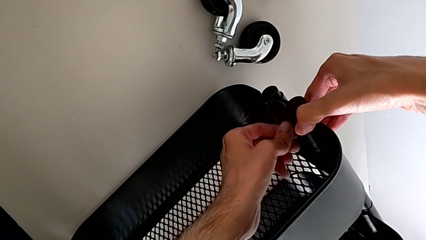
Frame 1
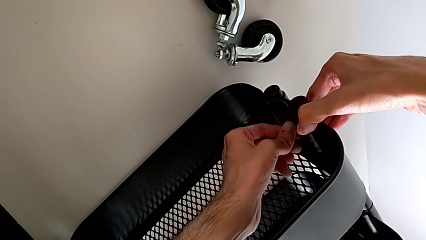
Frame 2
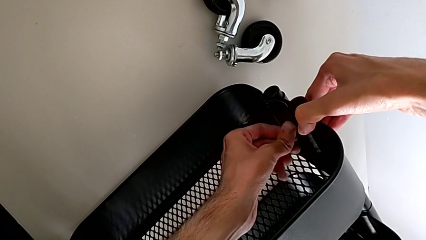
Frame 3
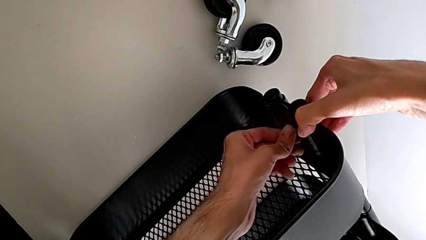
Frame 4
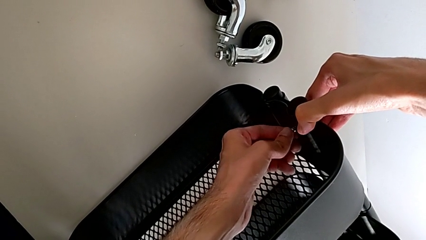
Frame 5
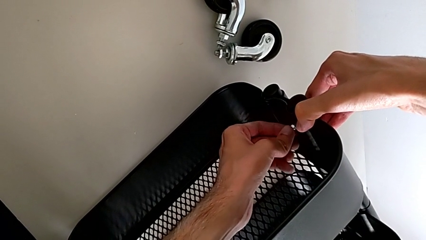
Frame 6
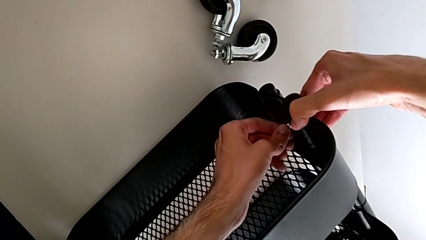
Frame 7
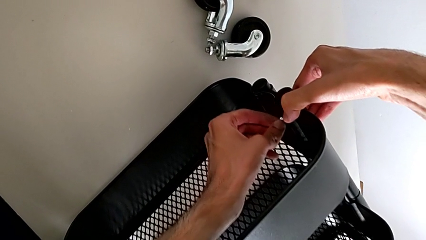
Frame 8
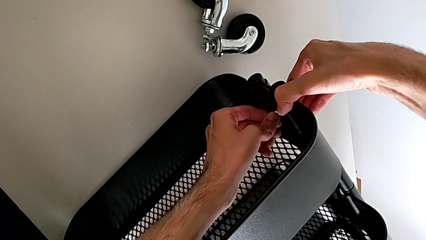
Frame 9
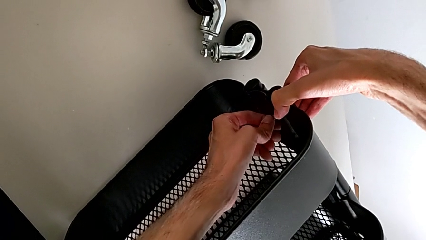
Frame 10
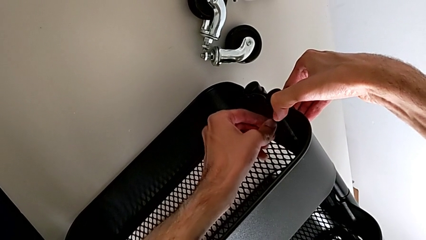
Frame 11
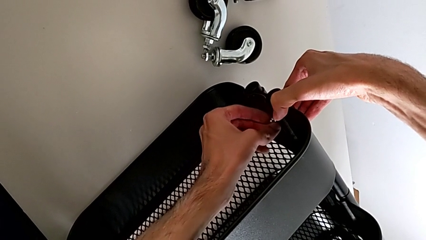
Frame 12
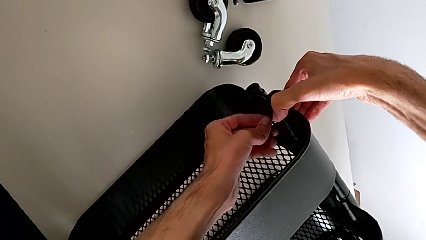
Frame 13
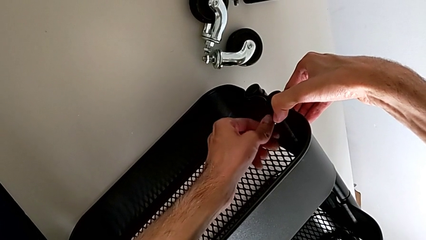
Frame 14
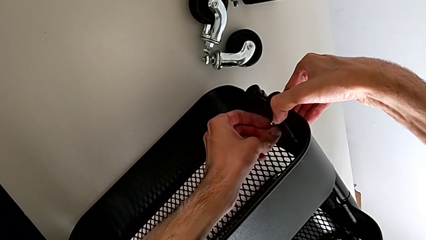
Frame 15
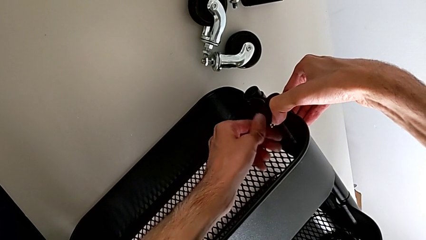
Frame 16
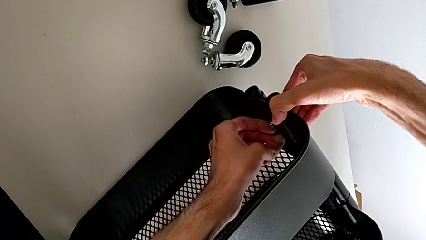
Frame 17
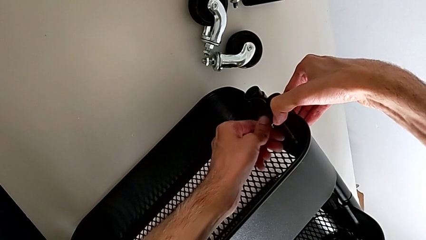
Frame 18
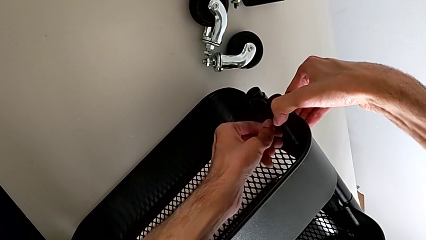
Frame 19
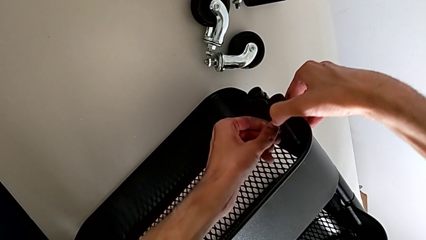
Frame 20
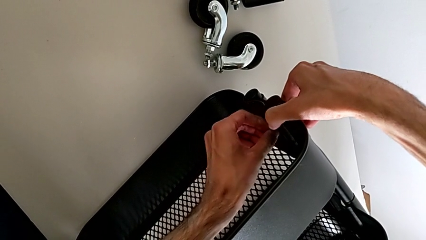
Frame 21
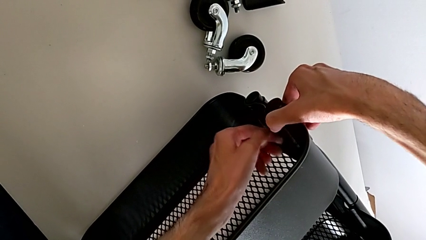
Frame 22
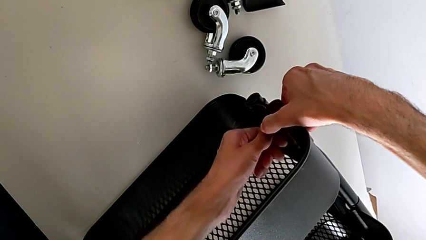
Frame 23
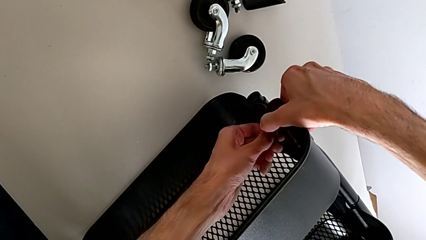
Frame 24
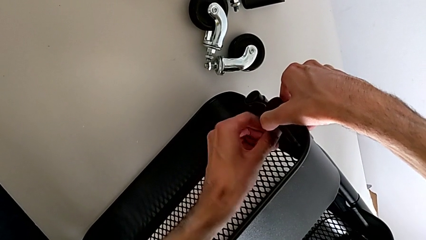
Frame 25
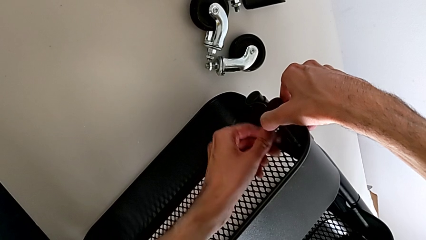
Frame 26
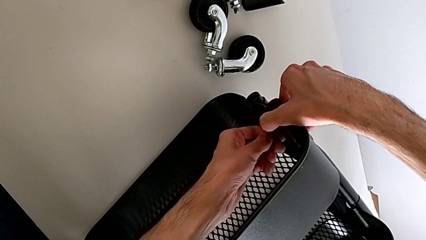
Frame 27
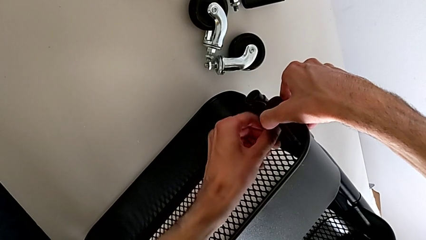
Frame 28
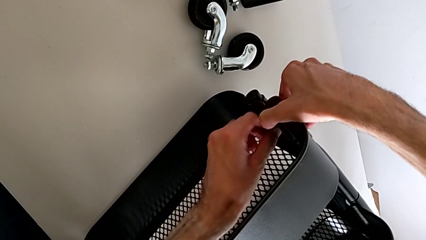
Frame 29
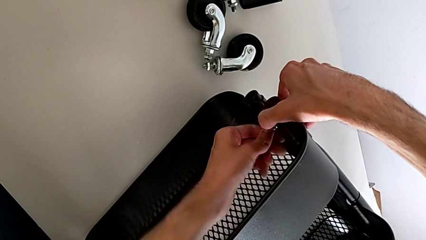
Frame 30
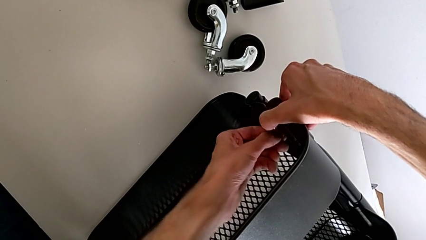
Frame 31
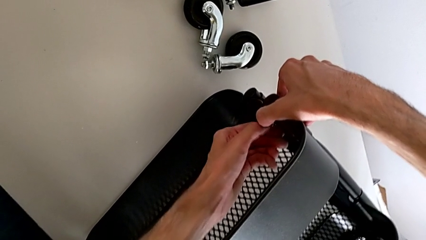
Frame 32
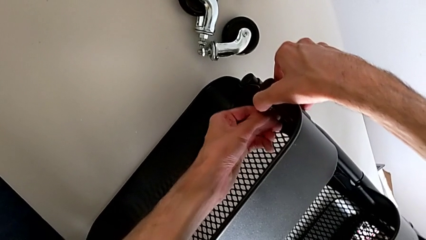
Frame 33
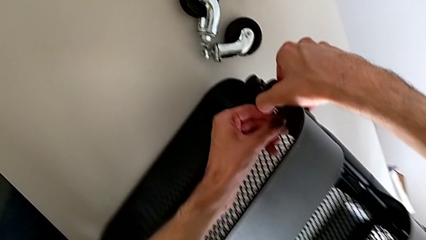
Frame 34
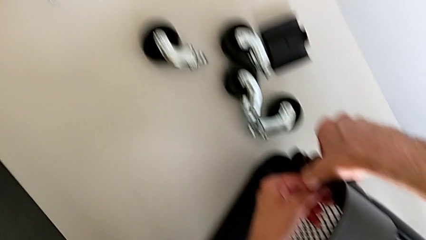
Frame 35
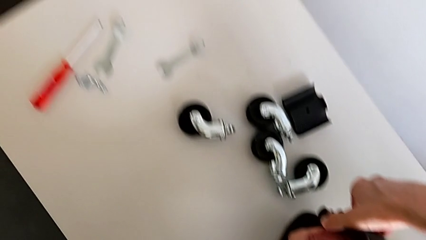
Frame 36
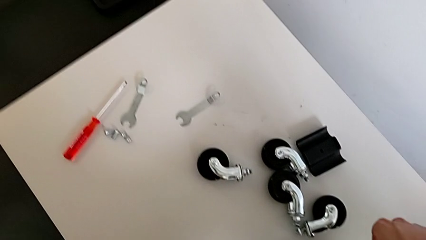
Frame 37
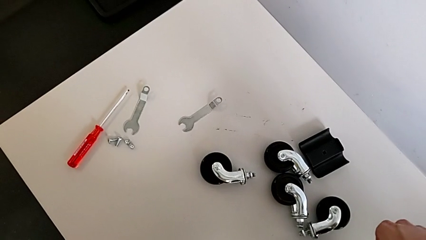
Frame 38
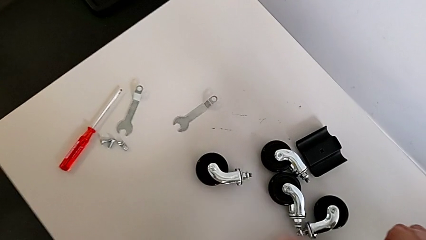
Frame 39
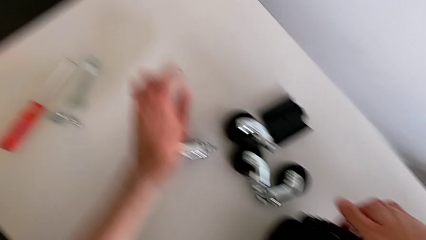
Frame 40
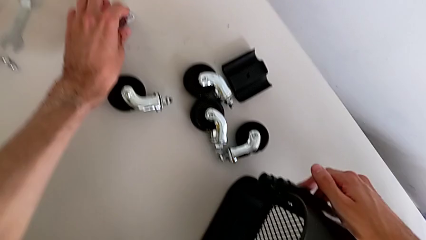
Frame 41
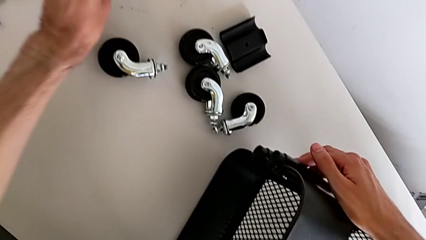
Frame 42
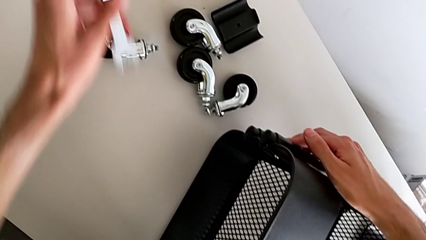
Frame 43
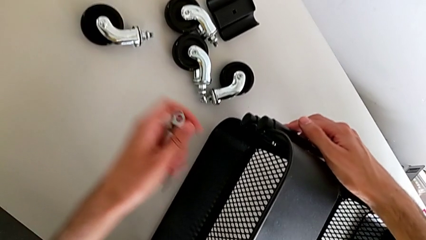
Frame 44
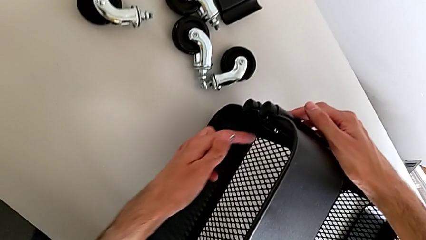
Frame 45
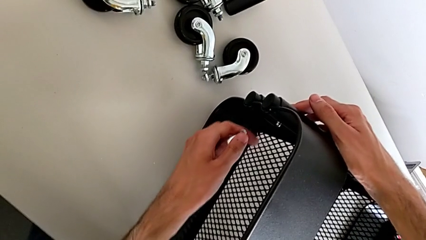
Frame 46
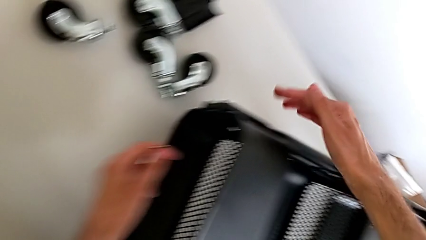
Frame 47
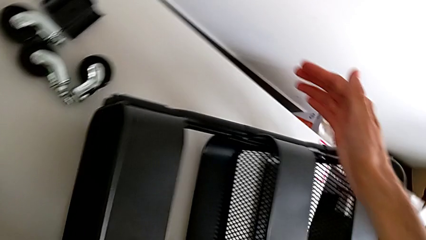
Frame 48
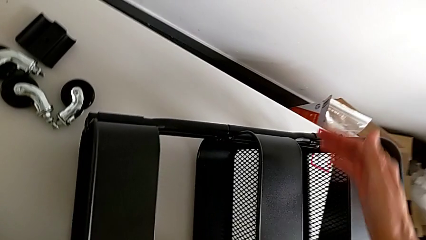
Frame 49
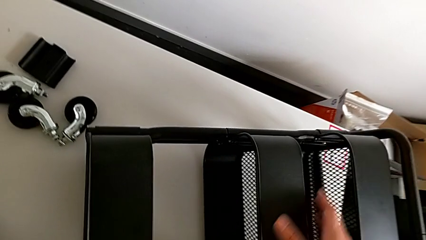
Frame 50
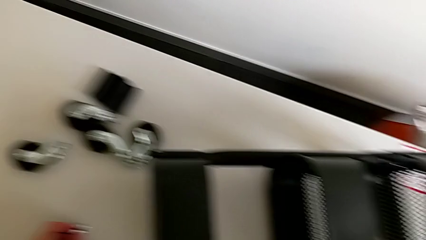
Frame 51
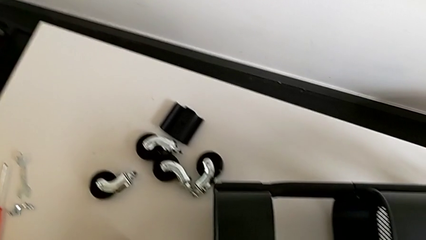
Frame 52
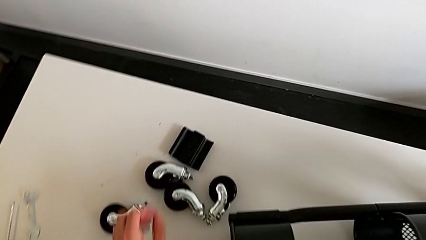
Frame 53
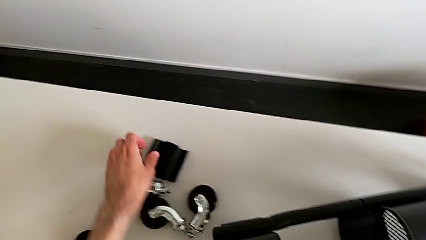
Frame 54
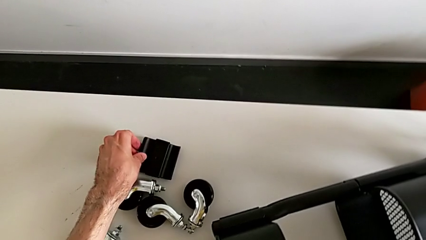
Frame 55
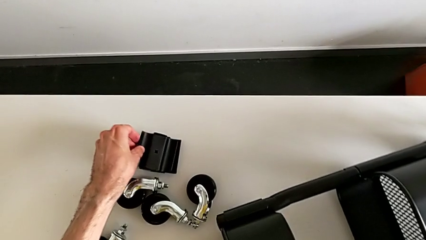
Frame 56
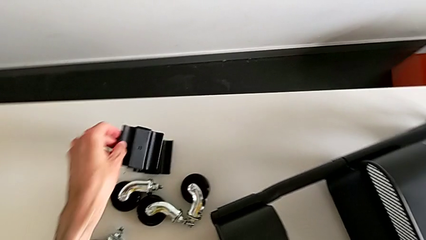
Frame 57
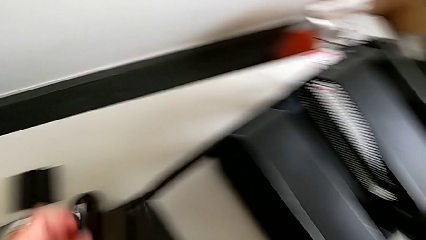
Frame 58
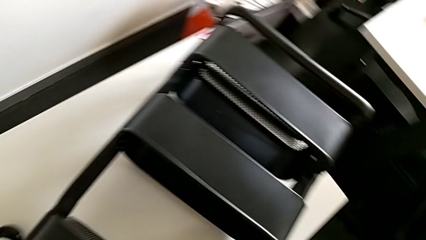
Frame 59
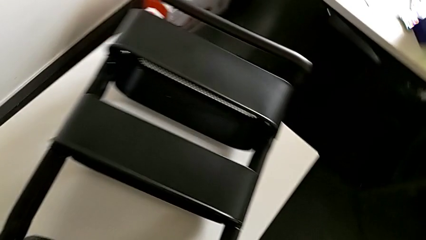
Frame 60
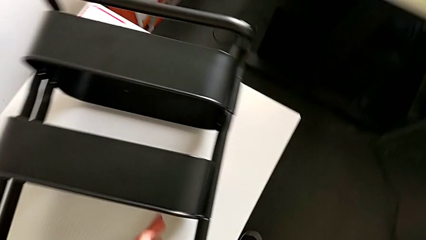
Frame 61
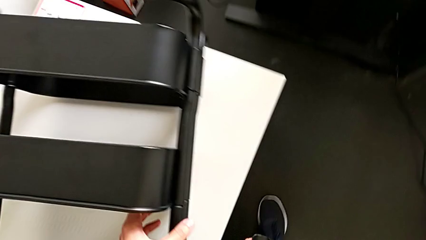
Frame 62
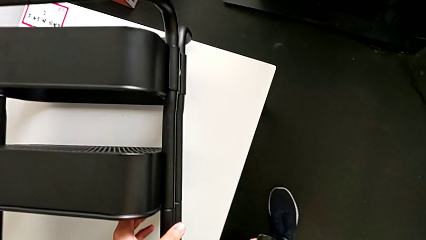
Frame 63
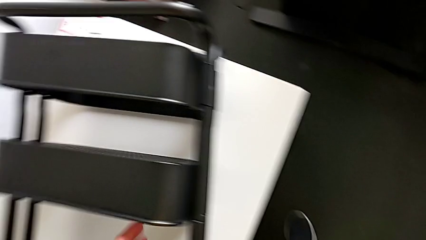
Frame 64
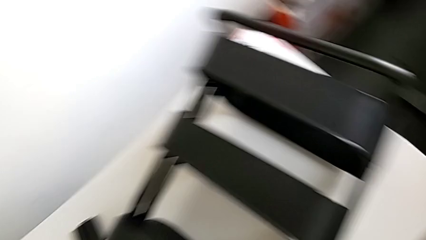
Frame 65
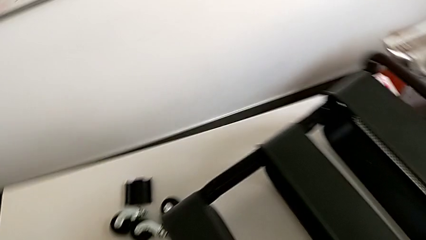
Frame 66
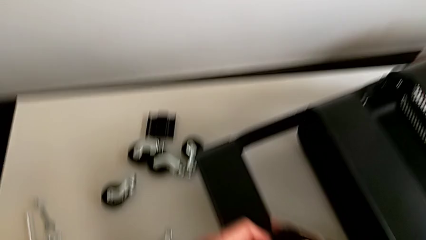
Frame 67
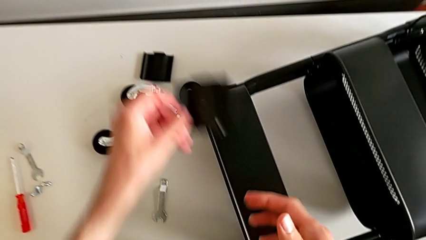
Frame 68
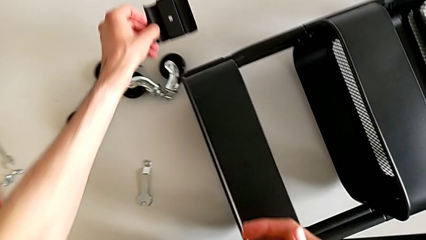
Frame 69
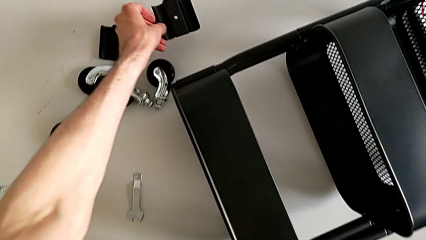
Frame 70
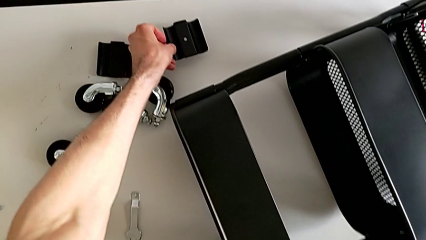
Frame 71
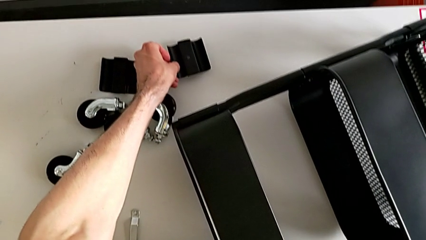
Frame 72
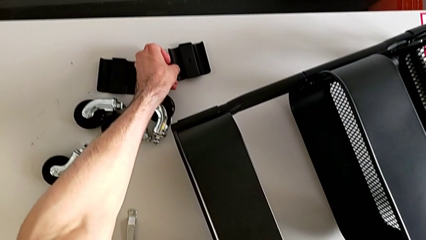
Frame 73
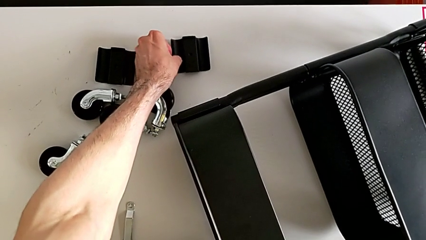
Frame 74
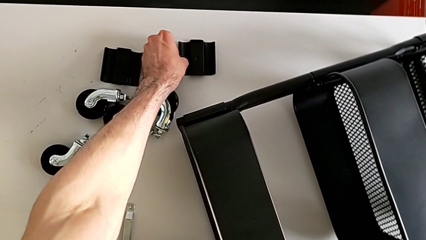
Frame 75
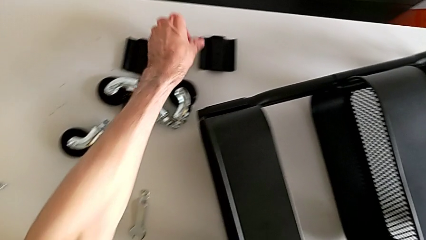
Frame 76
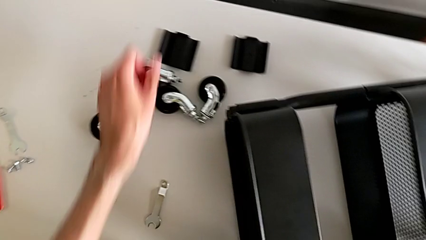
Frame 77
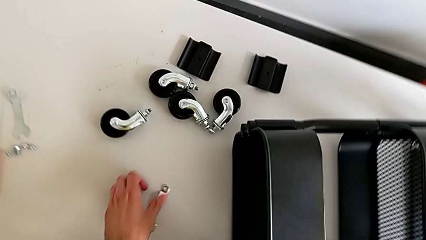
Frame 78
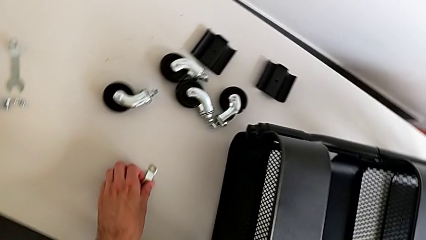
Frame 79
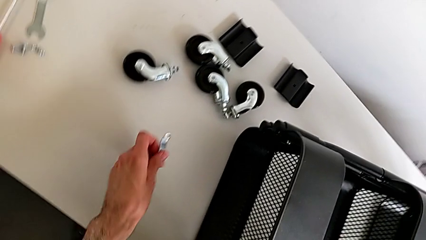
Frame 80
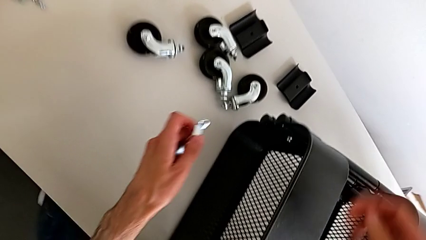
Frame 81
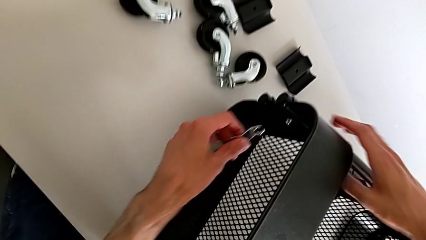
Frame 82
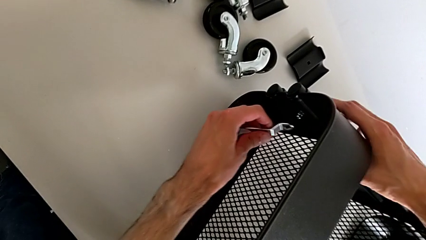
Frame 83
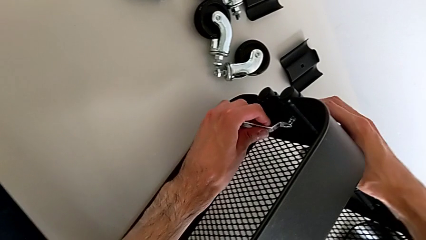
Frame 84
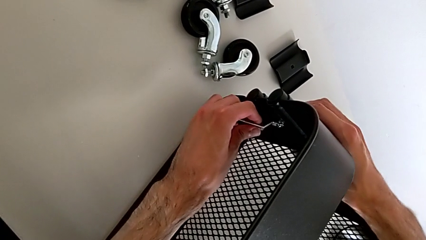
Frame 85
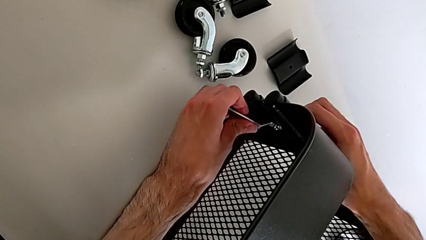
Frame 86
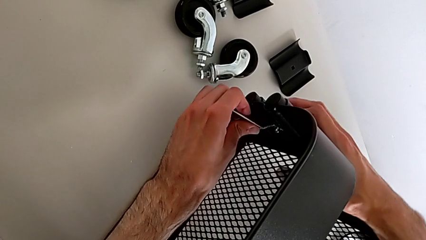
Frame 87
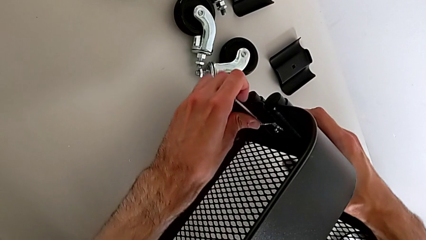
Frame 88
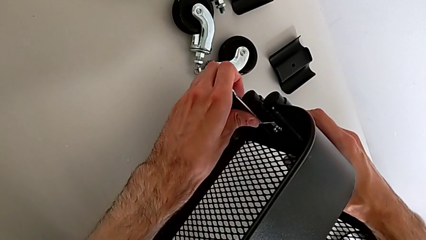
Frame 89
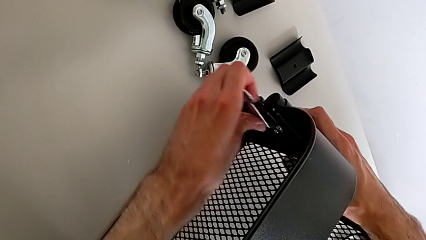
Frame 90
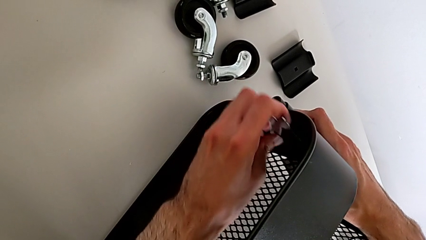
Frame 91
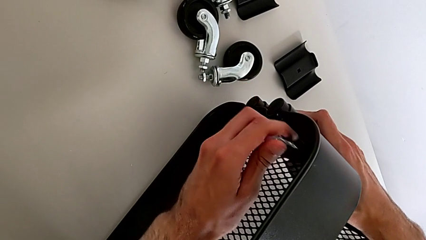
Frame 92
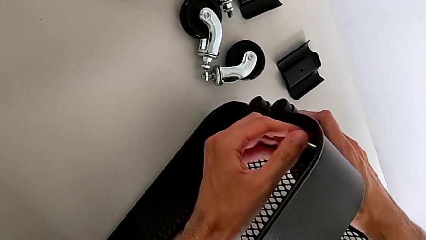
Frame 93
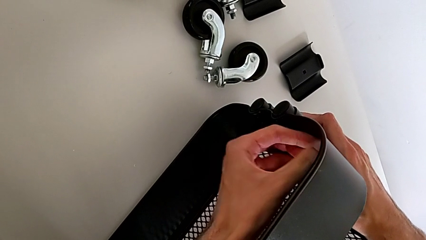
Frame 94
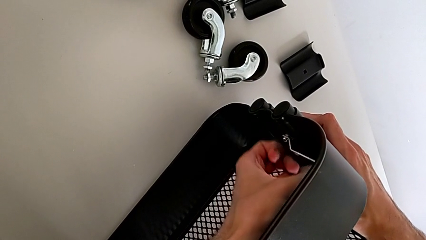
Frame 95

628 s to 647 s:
The camera wearer is mounting the highest box. They wrongly grab the bracket.
